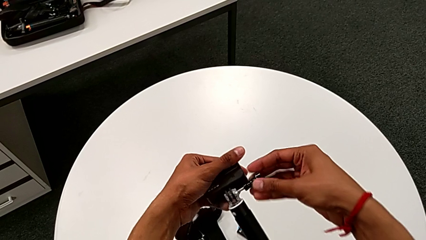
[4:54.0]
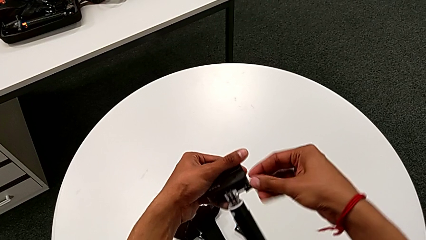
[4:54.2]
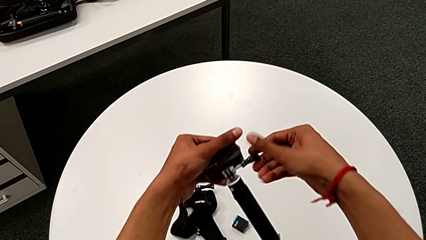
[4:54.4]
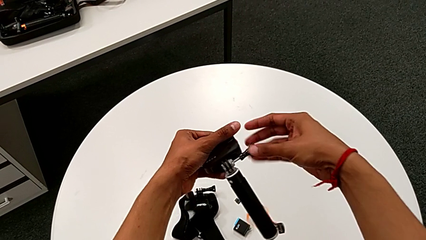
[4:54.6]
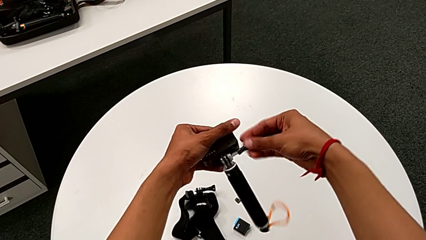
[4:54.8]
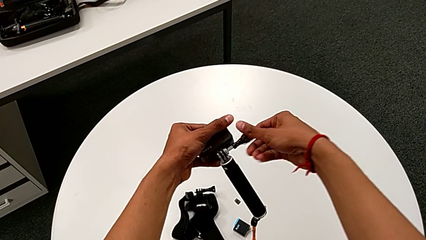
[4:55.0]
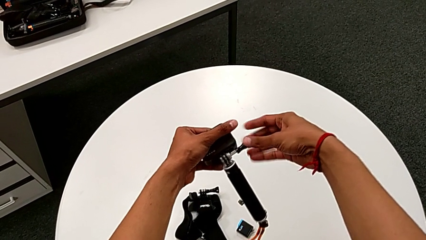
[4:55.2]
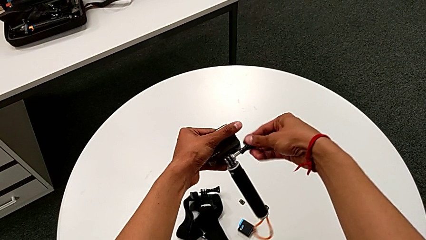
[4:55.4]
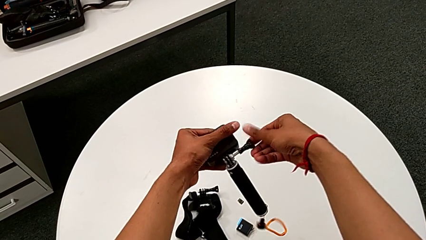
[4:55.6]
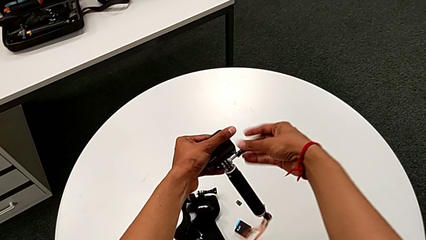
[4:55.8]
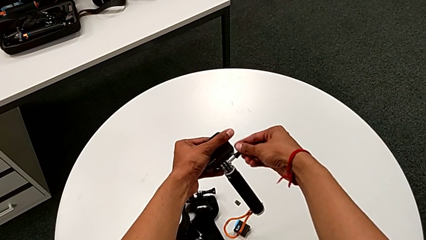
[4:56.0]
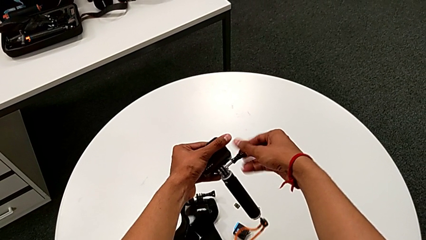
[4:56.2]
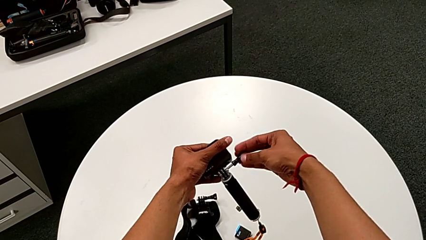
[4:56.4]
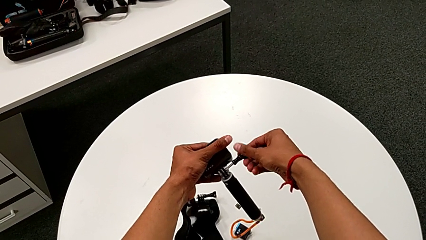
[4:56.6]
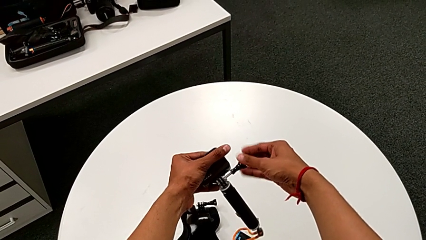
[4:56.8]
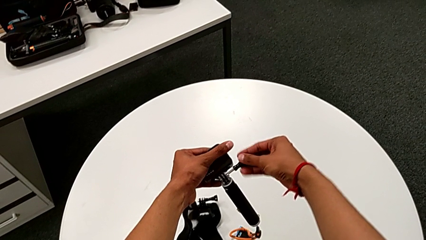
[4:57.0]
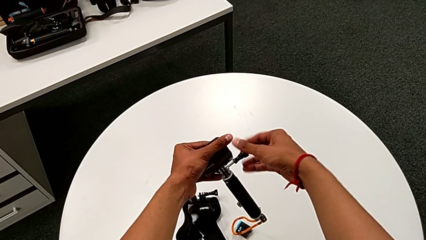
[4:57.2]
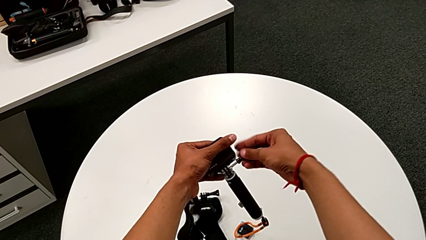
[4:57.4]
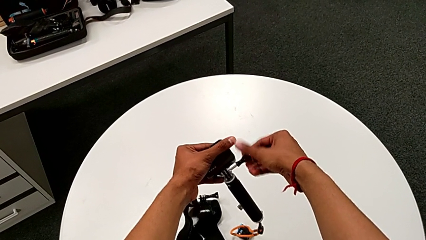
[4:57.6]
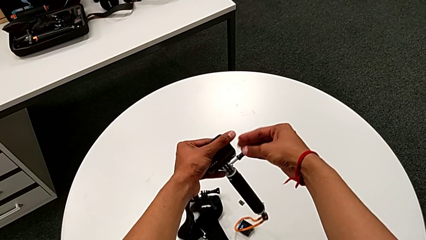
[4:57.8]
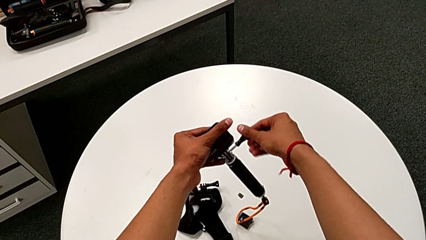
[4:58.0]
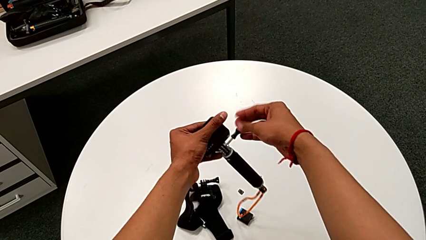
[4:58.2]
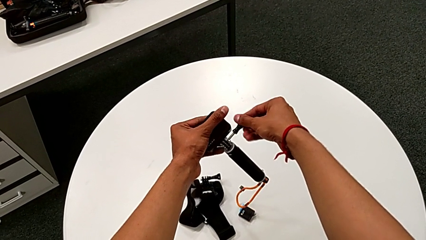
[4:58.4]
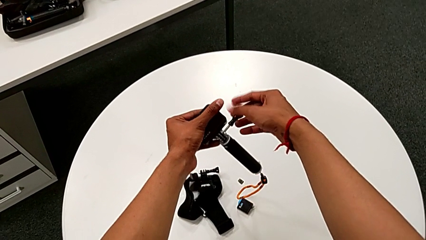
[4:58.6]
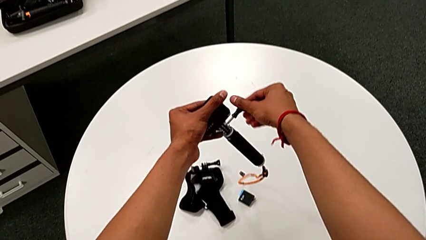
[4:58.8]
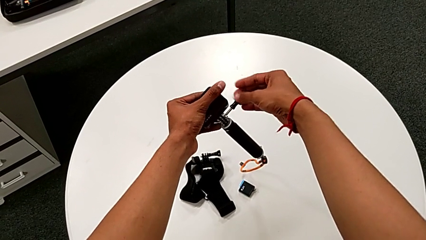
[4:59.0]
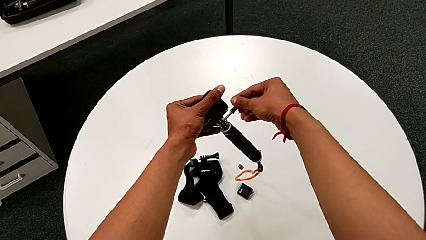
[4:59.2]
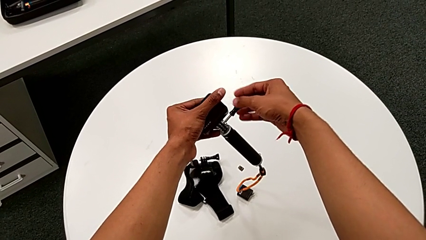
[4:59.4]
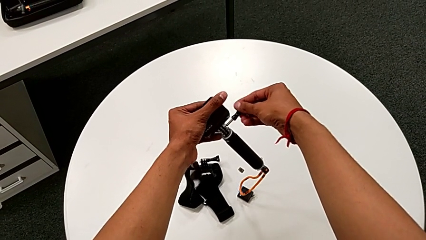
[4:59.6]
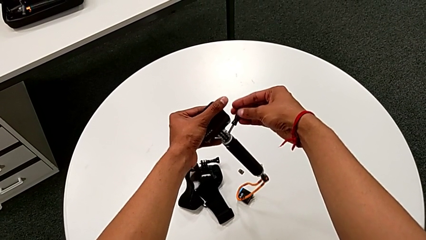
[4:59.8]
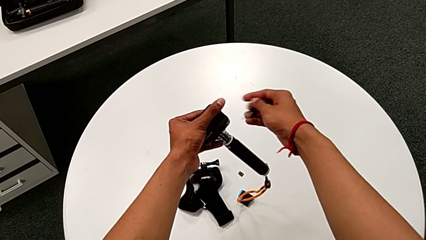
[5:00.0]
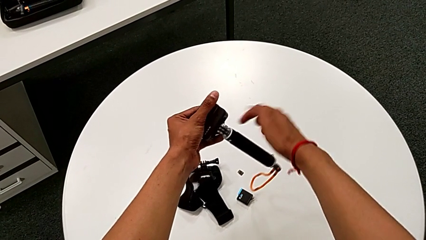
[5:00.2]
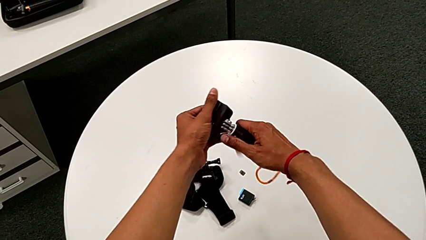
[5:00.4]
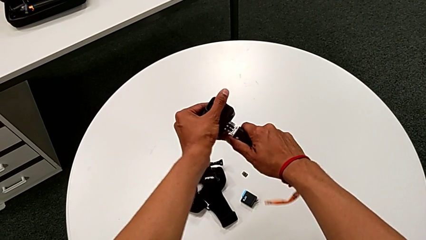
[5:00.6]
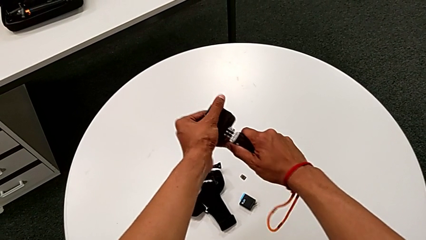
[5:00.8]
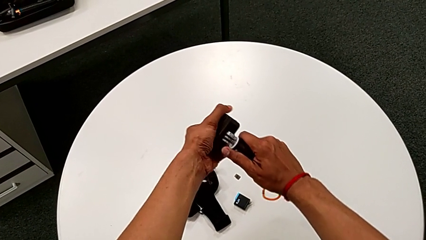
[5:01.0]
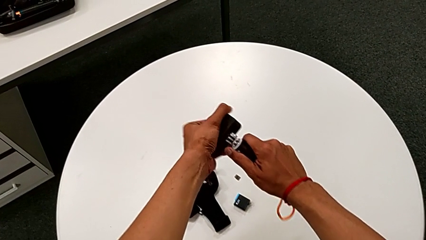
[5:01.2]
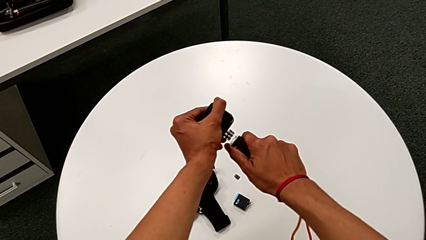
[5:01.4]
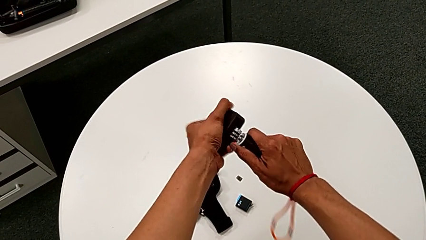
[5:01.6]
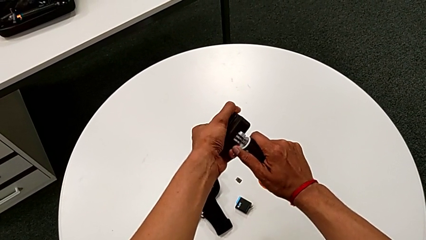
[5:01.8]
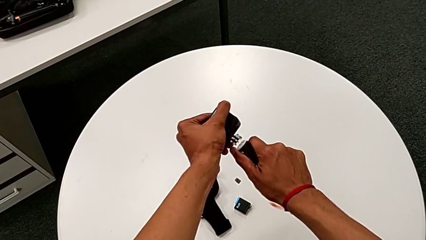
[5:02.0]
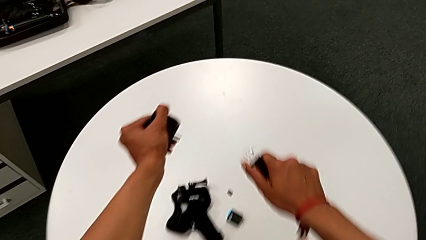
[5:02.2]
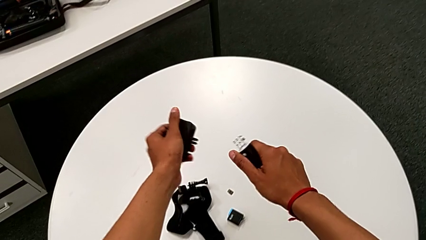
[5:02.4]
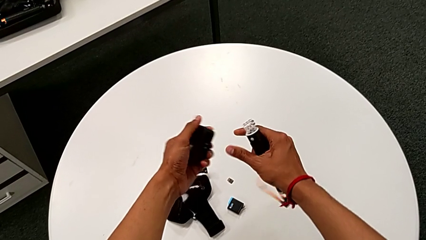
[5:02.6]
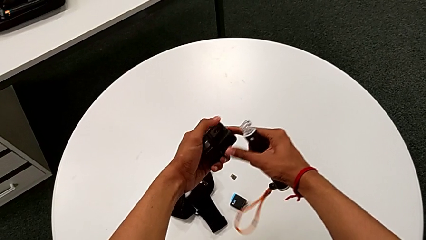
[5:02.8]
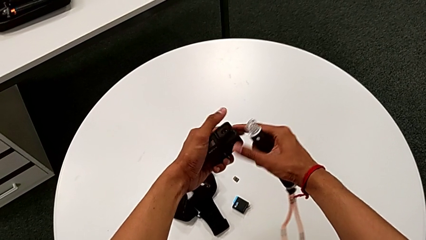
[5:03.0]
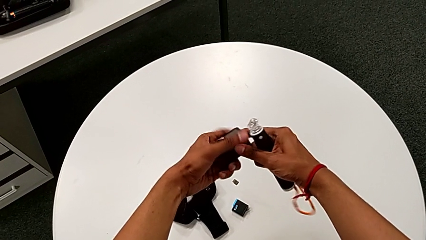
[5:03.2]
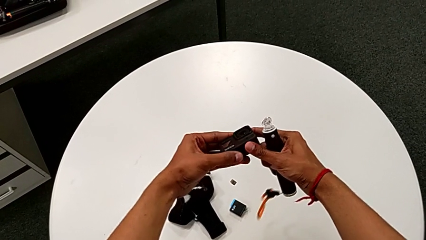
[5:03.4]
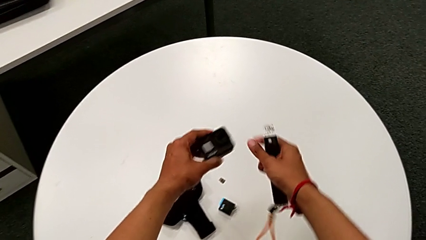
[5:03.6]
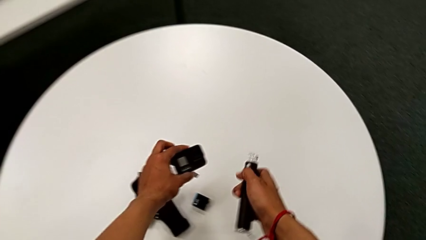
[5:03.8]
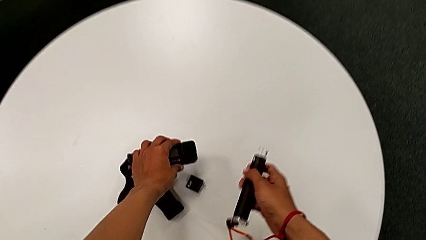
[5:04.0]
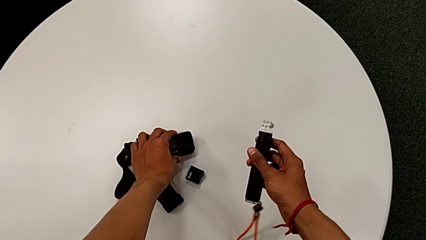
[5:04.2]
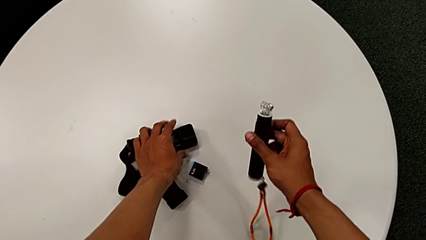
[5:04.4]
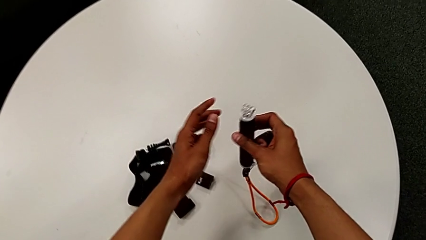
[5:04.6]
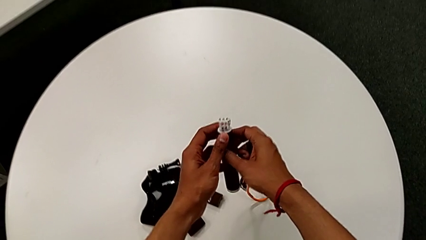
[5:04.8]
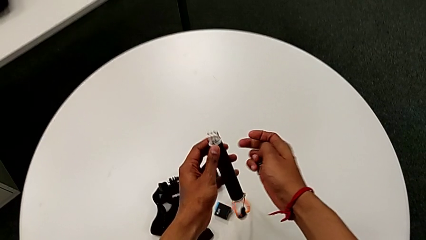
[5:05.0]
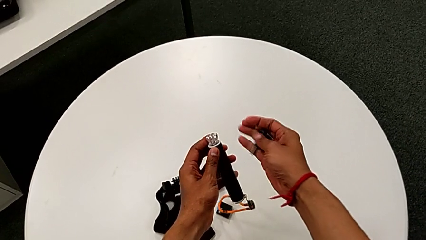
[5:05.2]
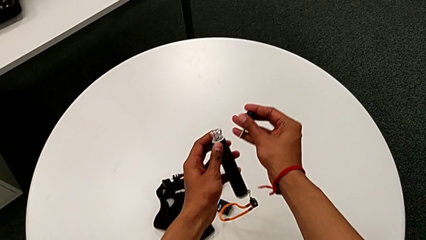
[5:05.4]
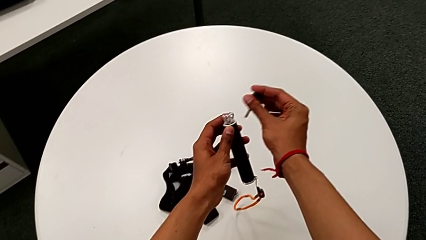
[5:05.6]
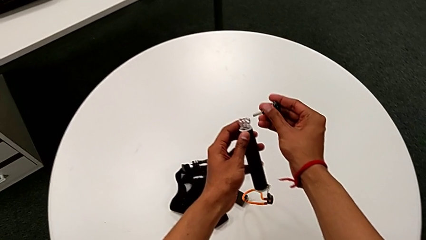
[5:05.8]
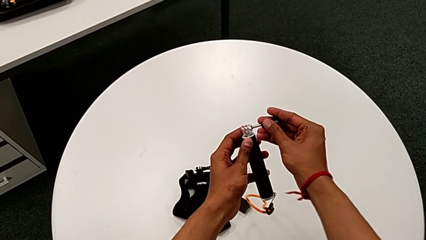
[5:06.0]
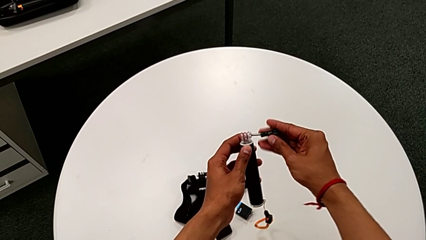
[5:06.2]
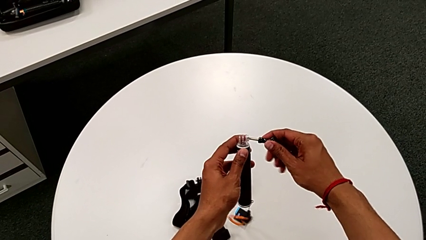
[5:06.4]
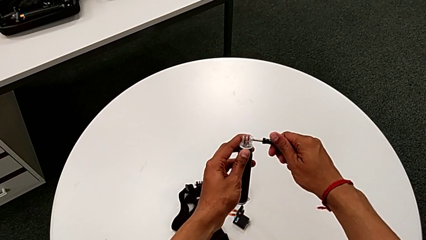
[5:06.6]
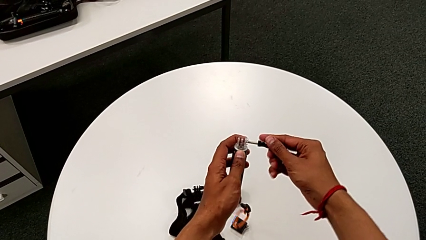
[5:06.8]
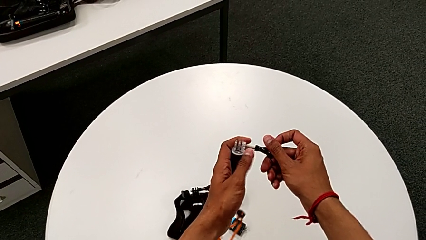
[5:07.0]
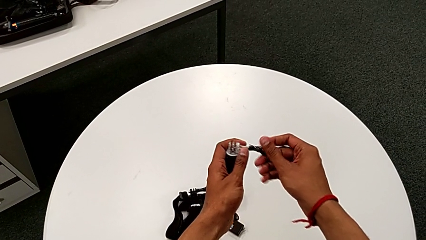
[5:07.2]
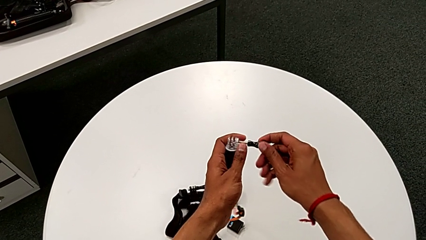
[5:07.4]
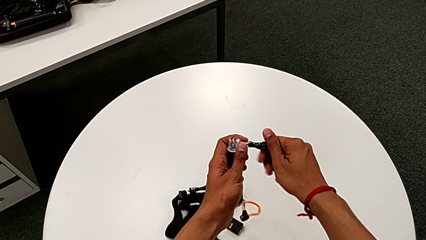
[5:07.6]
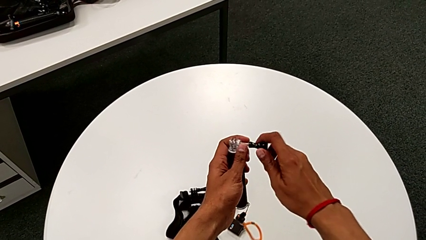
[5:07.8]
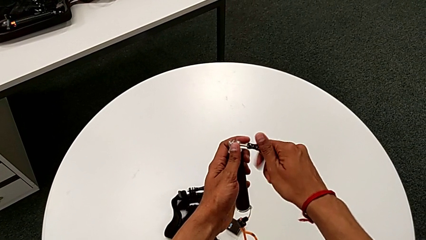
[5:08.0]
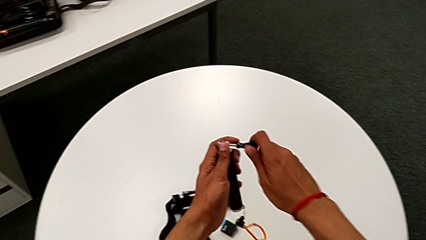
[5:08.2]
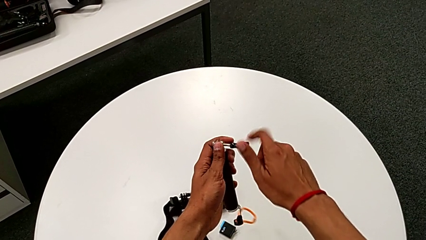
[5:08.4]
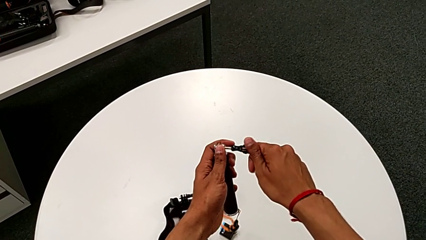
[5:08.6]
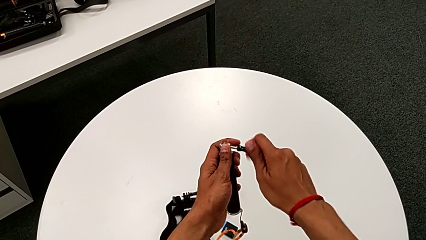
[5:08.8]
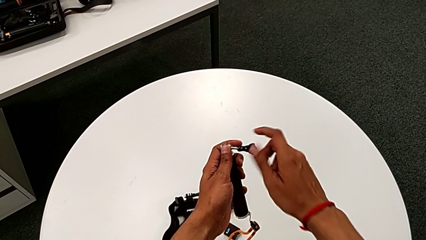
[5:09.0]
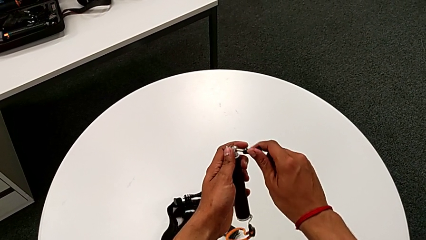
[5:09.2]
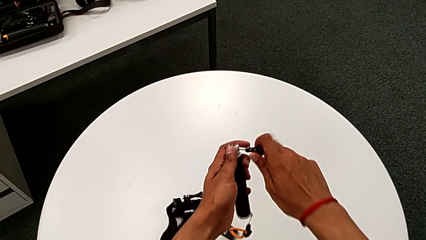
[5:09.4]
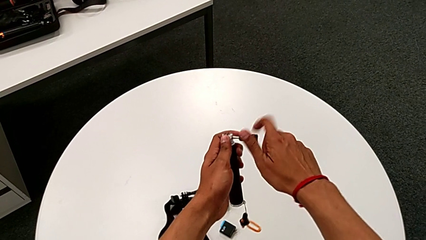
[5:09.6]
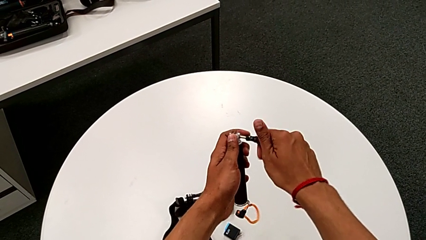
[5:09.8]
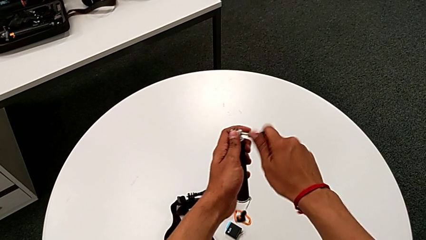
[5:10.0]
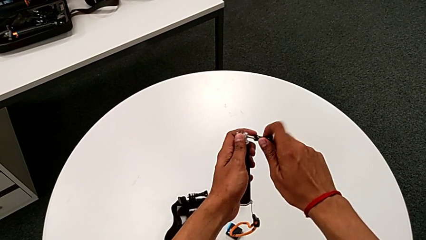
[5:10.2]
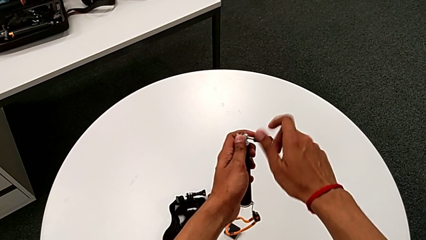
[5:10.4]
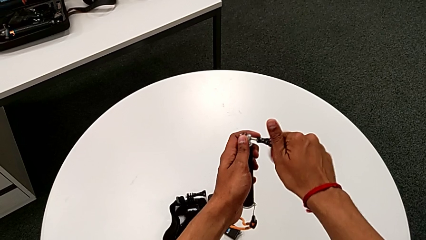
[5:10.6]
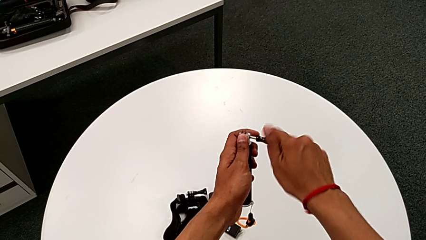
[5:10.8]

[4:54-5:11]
The camera wearer is removing the GoPro from the handheld grip. They unscrew the GoPro, withdraw the screw, disassemble the GoPro, place it, insert the screw and begin to screw the screw.
